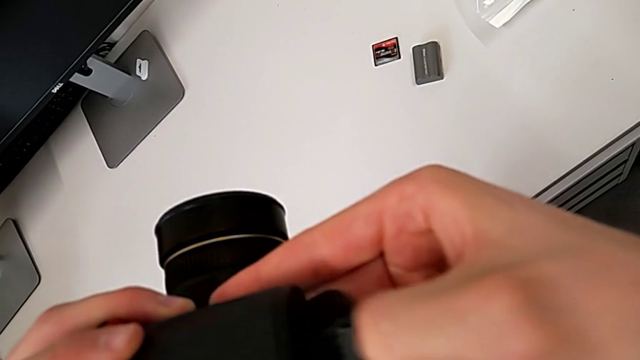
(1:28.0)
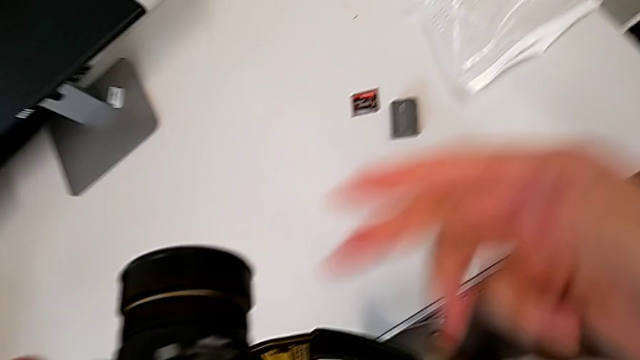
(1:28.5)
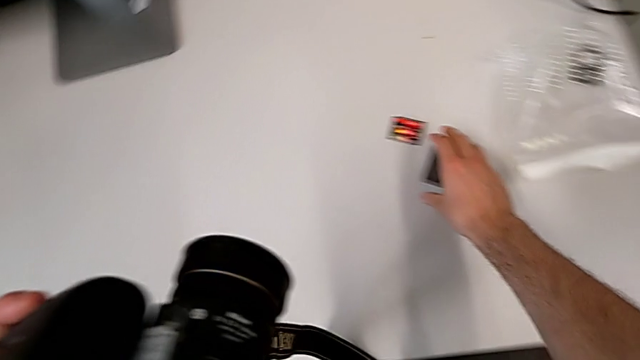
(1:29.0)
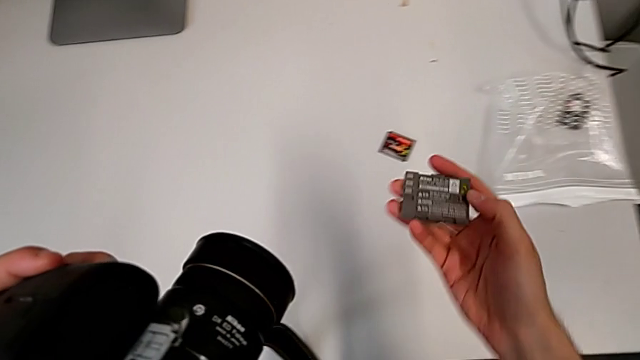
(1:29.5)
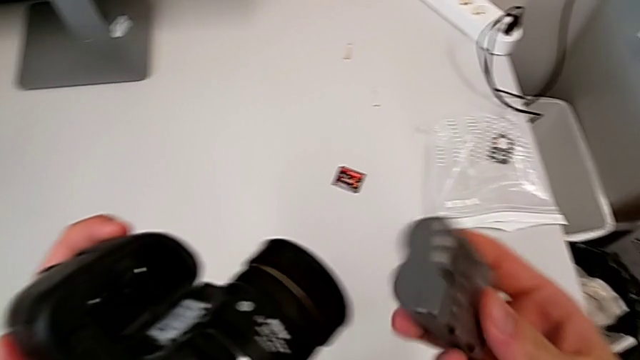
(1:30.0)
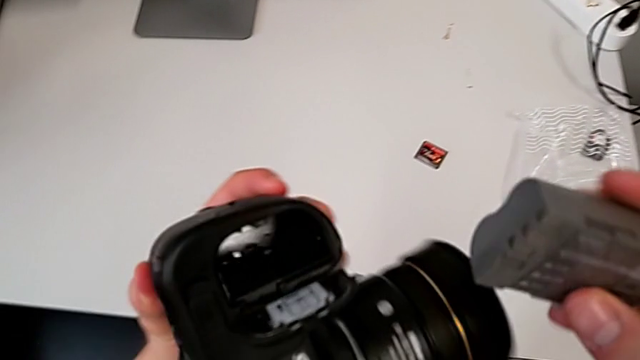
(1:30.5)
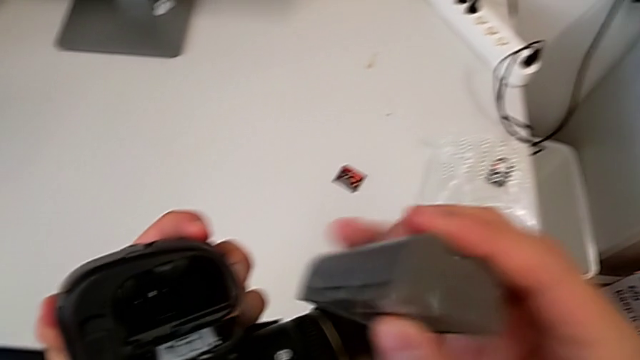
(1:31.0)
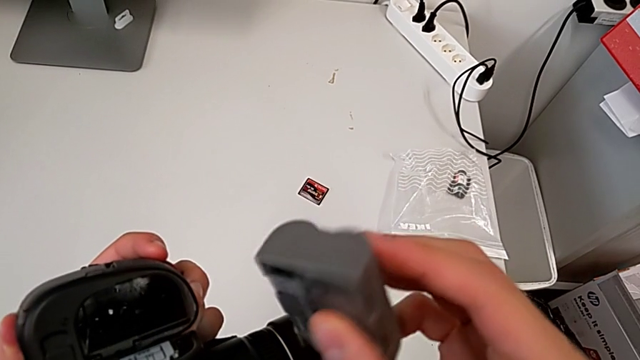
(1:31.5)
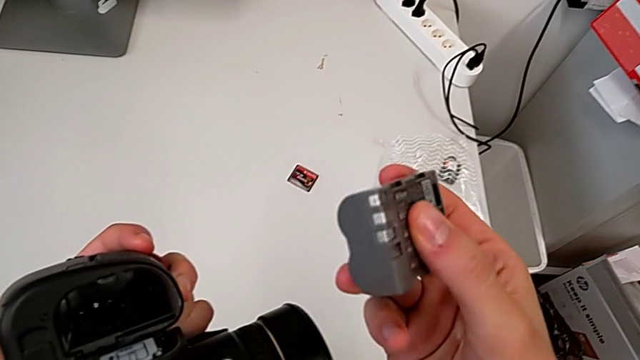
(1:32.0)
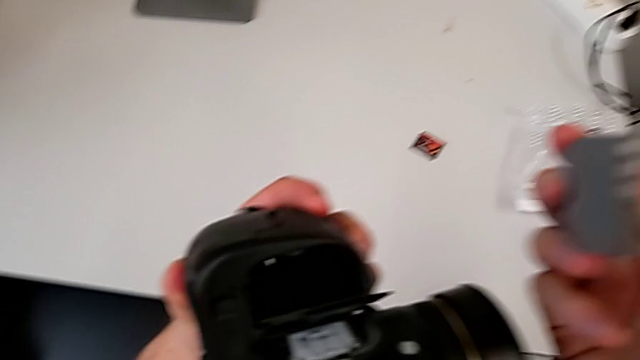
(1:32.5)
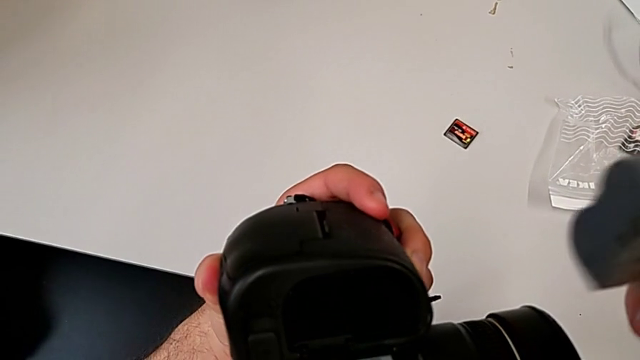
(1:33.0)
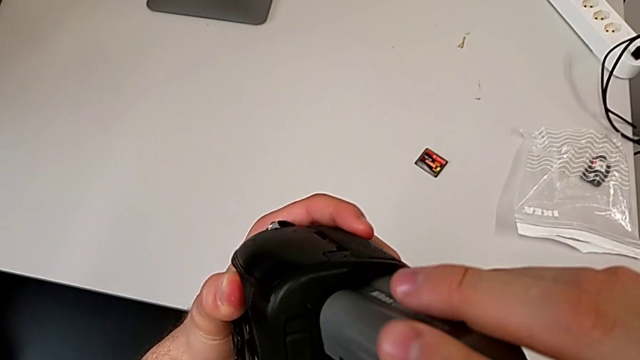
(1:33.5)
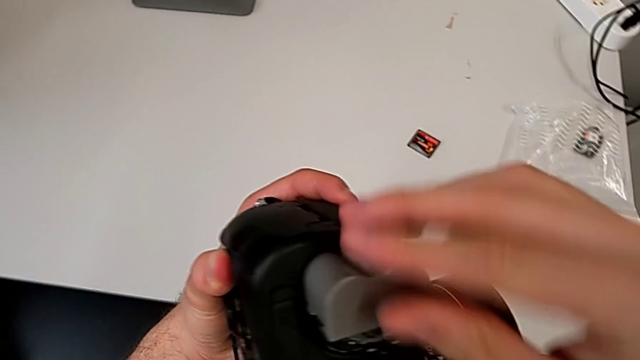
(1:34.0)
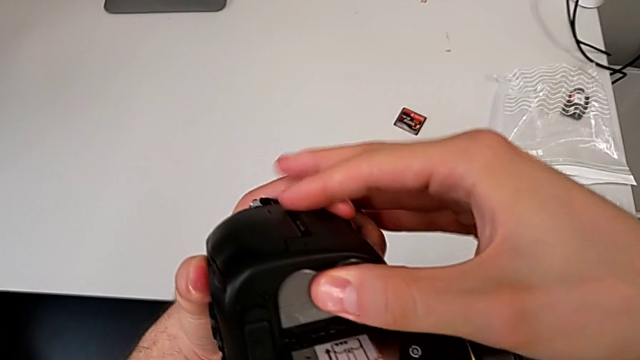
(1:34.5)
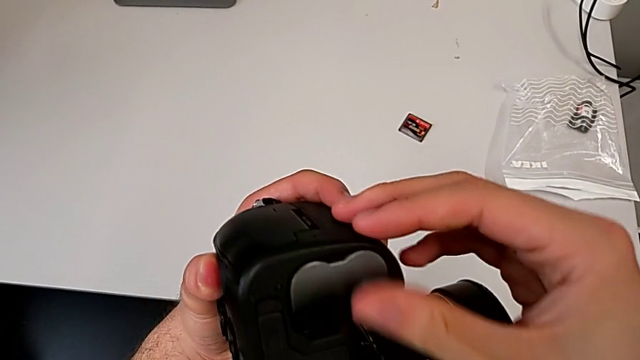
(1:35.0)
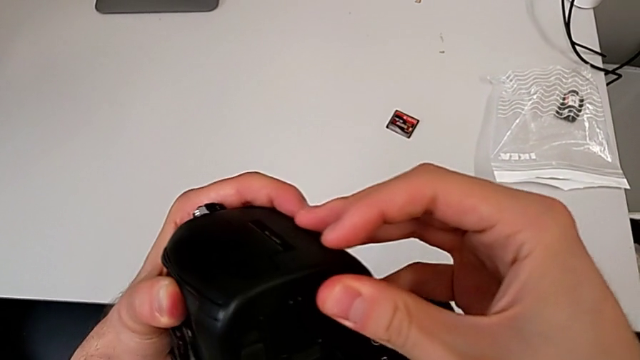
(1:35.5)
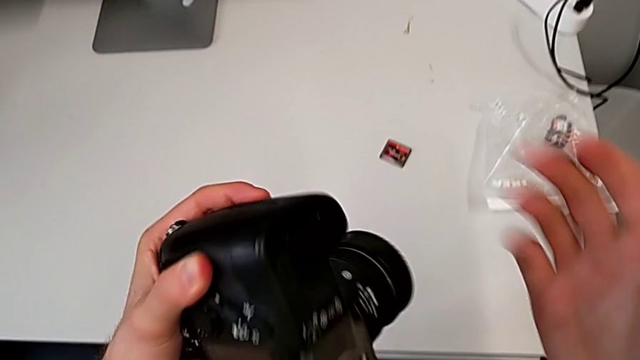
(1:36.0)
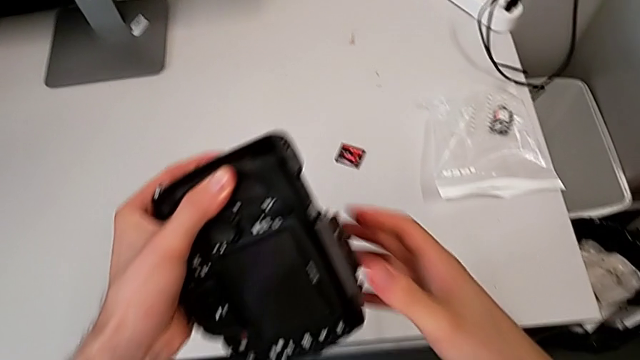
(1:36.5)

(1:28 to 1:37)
The camera wearer is changing the battery of their DSLR. They grab the new battery, rotate it, insert it, close the rectangular battery door and rotate the black DSLR.

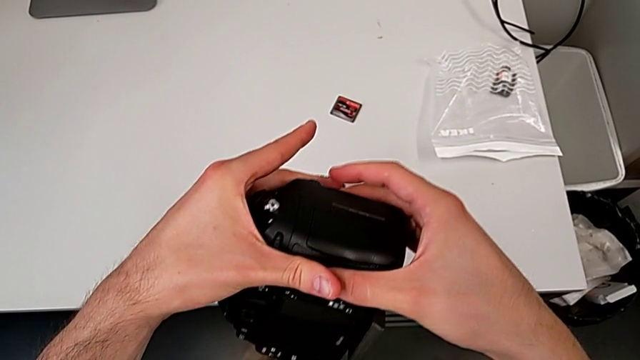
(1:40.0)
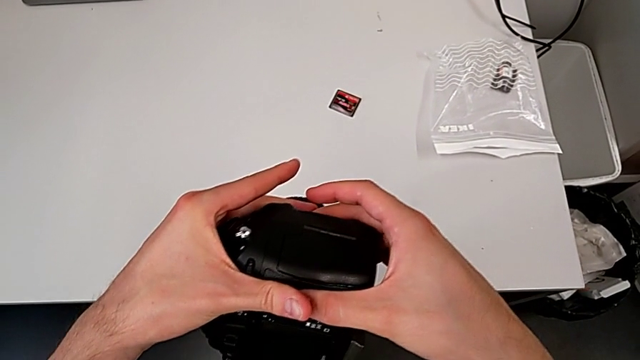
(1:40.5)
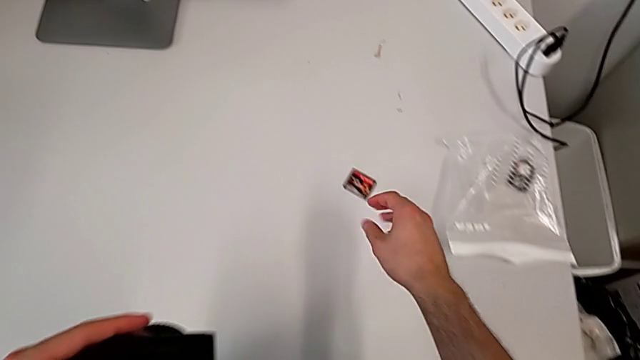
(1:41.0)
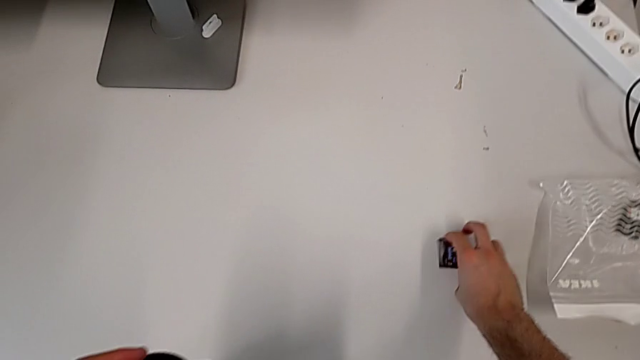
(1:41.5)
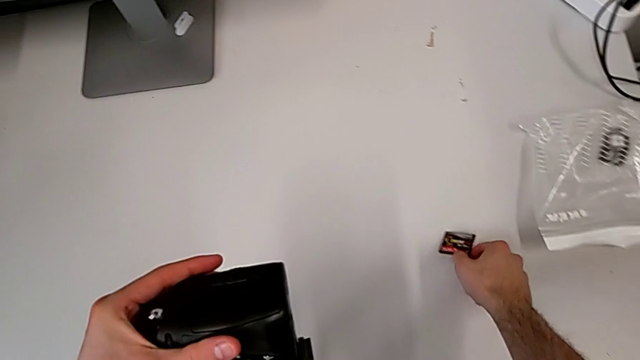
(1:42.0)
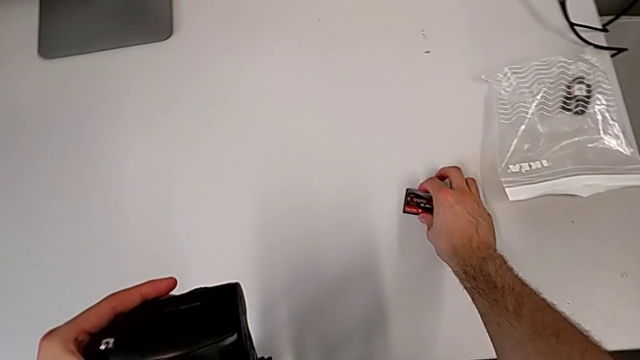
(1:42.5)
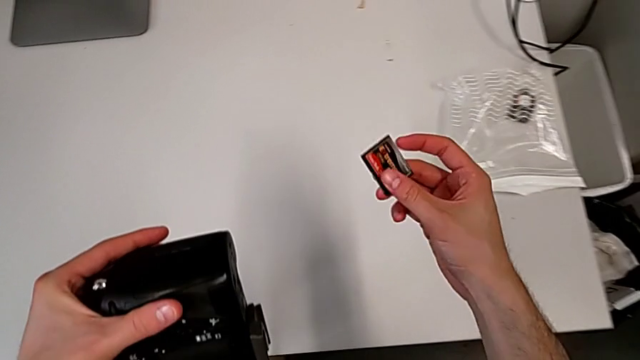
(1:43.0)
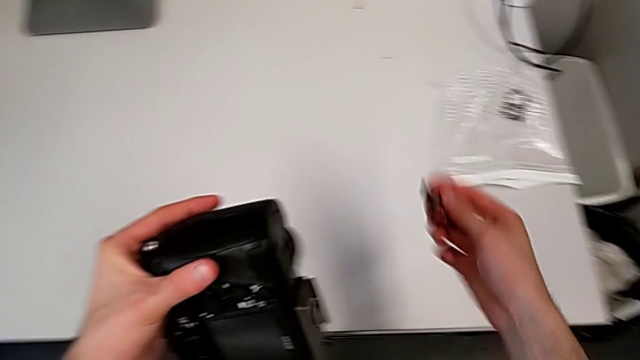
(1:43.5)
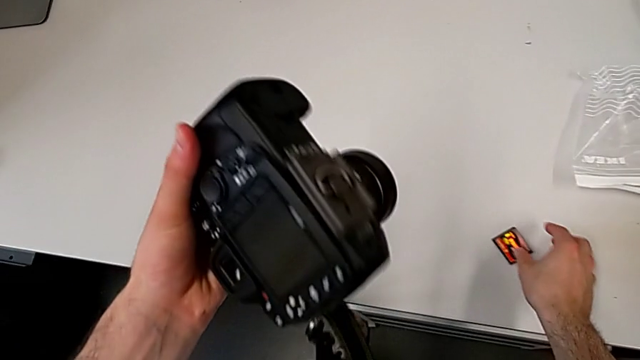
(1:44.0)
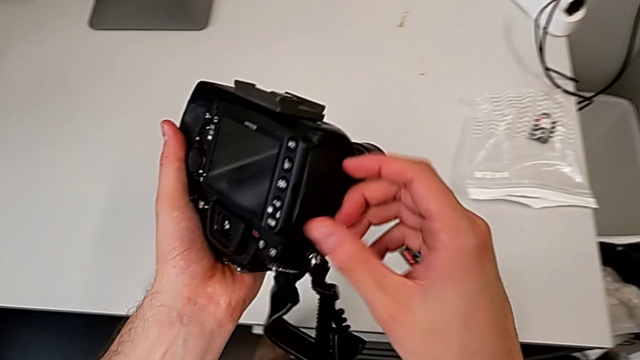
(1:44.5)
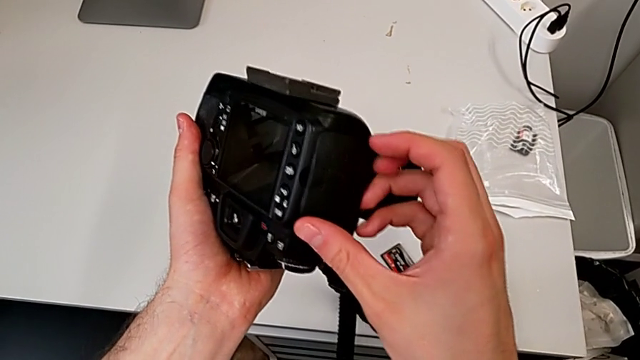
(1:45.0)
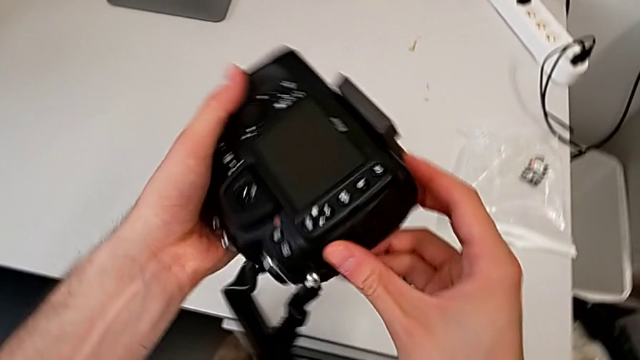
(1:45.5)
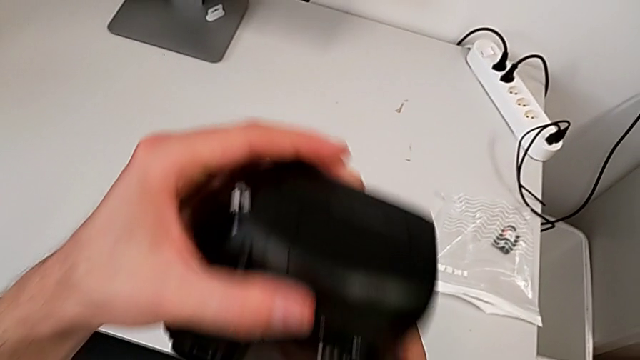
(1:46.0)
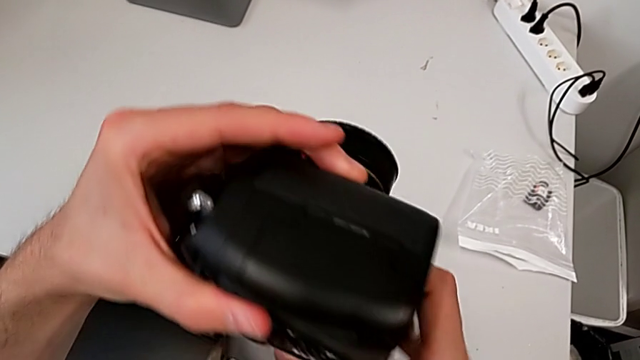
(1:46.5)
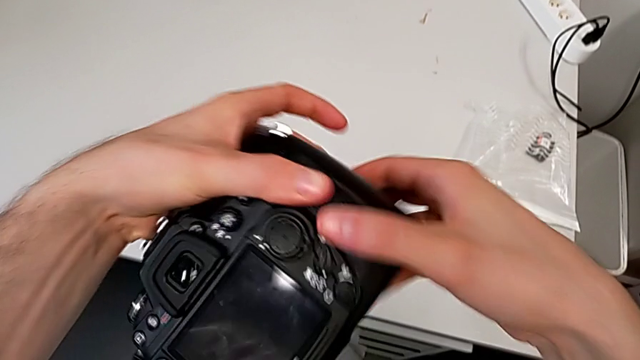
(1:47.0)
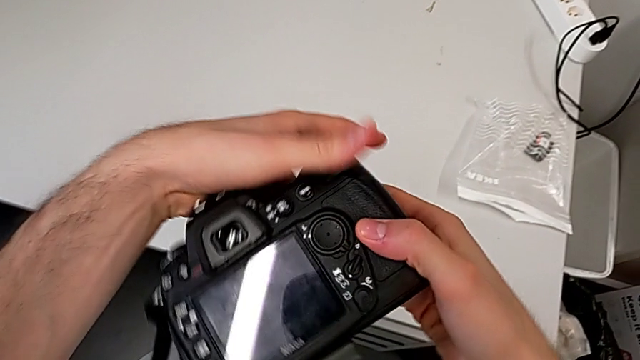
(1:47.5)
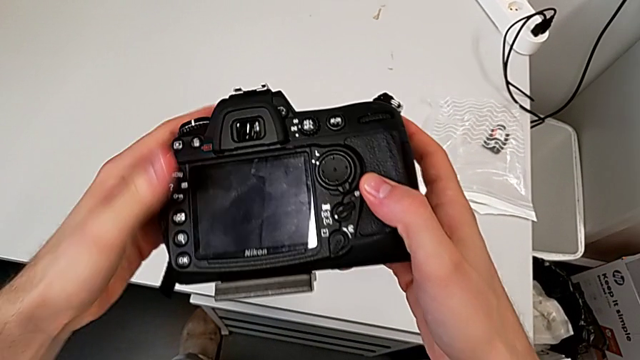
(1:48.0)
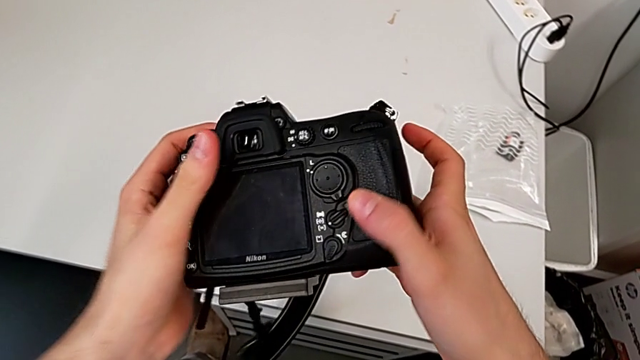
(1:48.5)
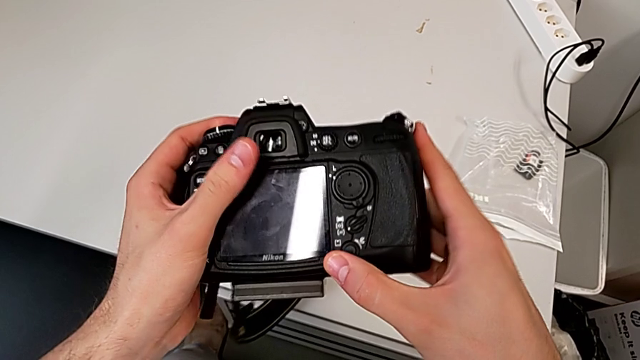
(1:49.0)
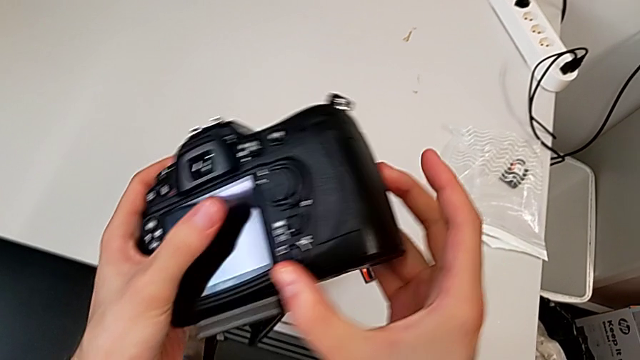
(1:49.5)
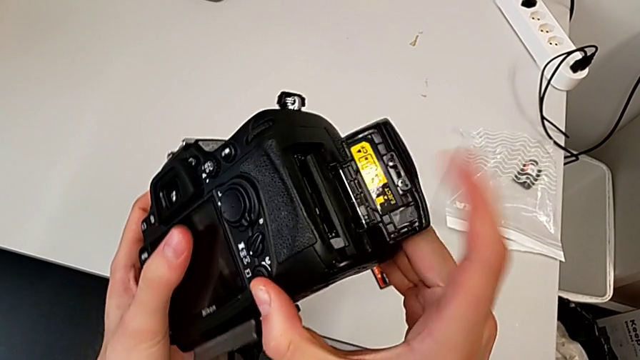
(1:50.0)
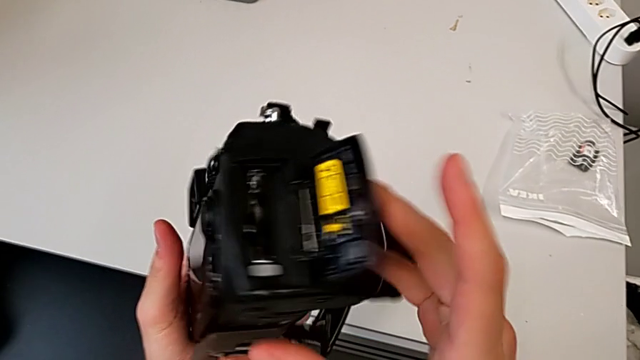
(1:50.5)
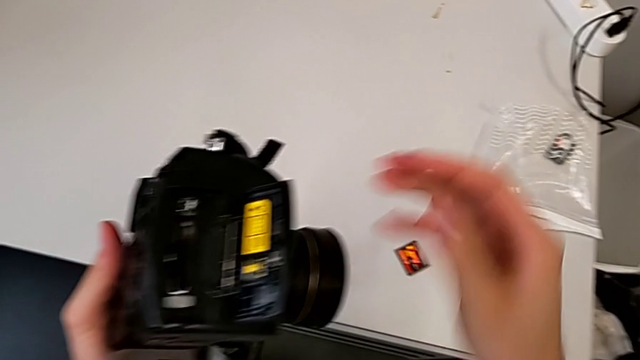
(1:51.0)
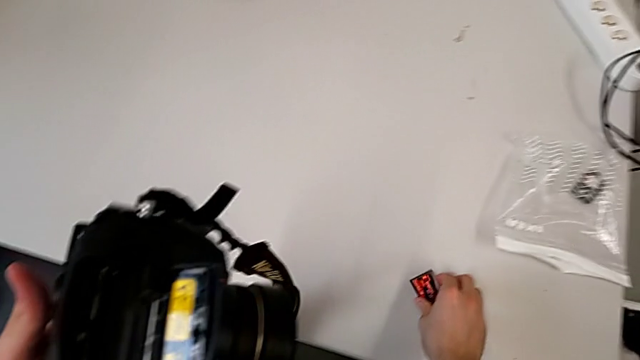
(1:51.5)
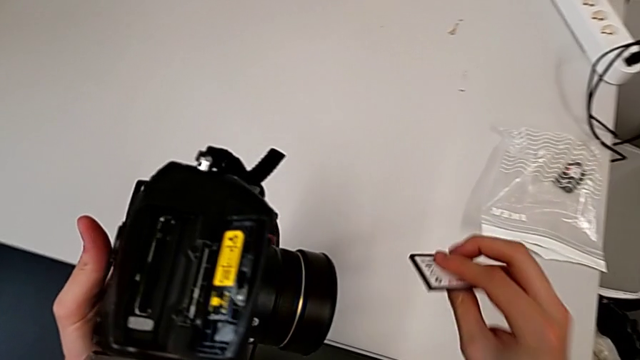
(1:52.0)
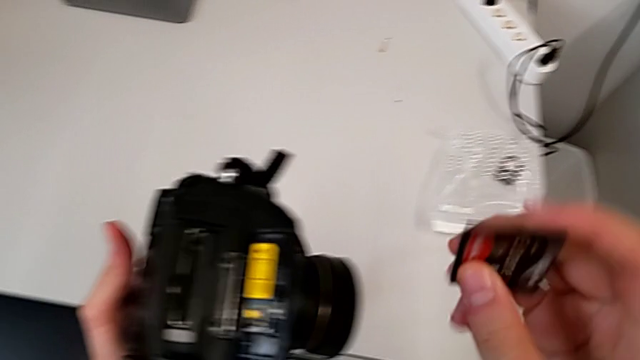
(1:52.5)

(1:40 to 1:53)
The camera wearer is changing the SD card in the DSLR. They grab the new SD card, lift it, place it, rotate the black DSLR, press the bottom button, open the rectangular lens cover, grab the new SD card and flip it.
